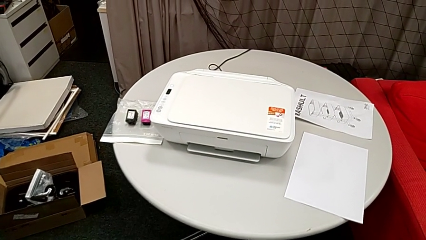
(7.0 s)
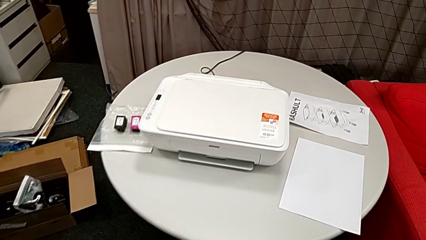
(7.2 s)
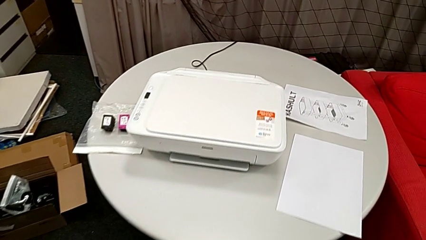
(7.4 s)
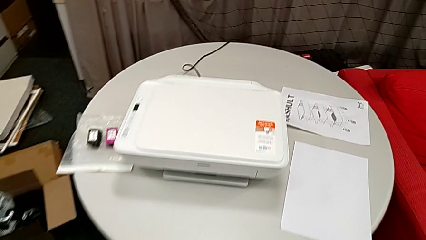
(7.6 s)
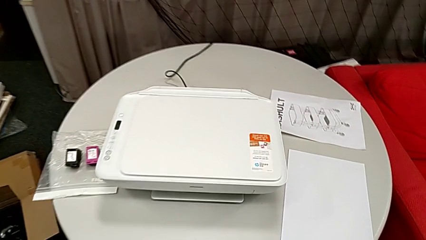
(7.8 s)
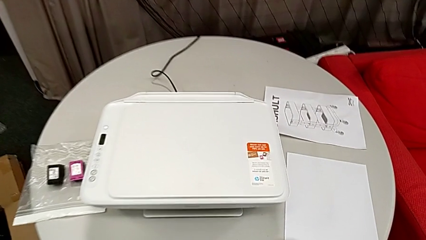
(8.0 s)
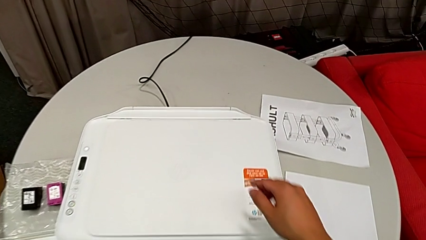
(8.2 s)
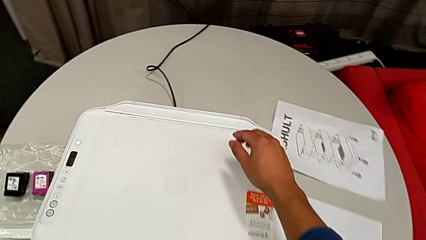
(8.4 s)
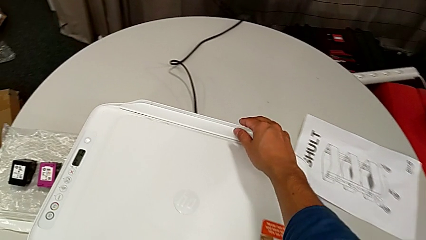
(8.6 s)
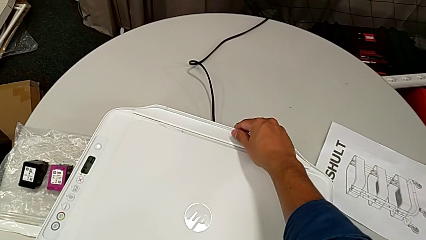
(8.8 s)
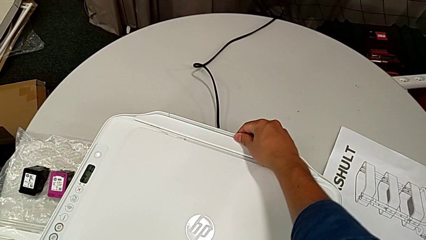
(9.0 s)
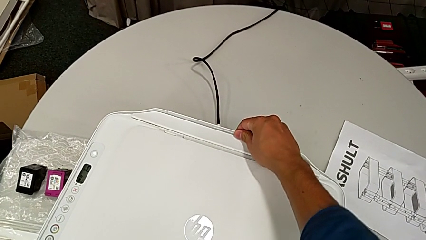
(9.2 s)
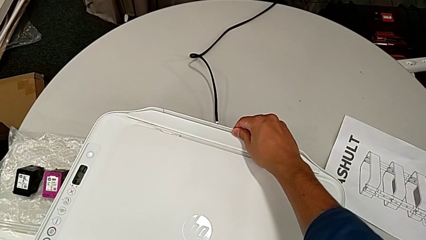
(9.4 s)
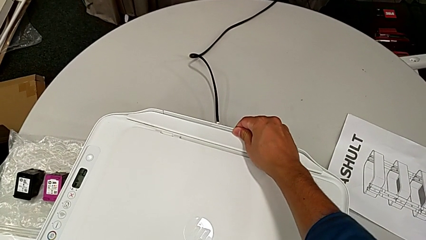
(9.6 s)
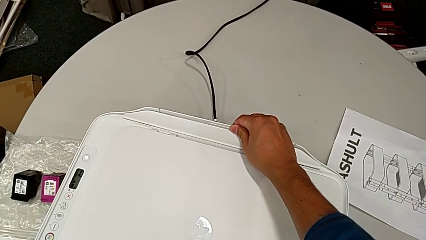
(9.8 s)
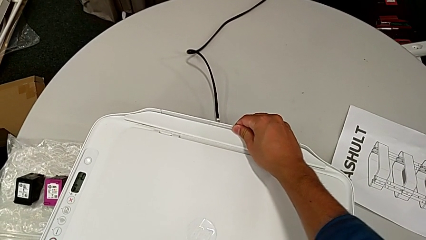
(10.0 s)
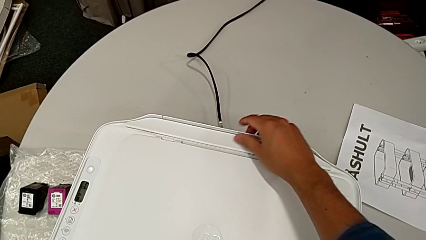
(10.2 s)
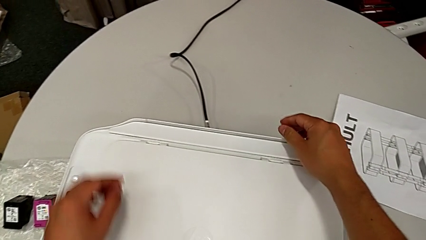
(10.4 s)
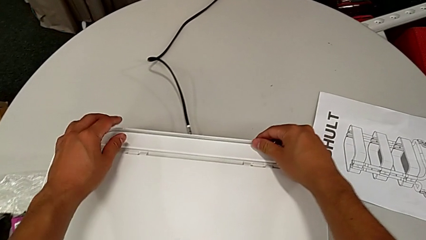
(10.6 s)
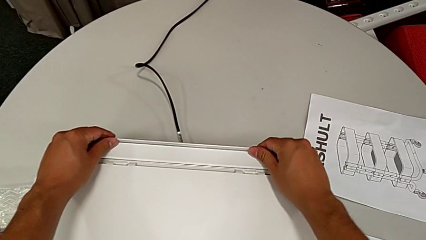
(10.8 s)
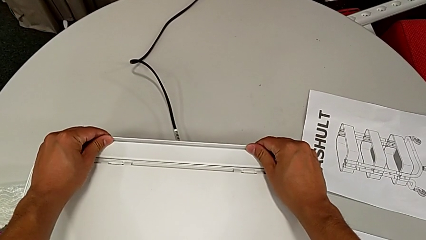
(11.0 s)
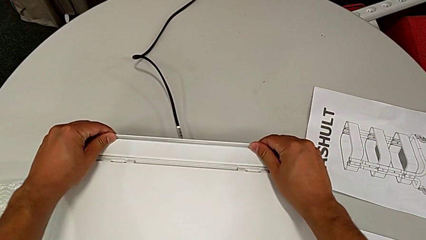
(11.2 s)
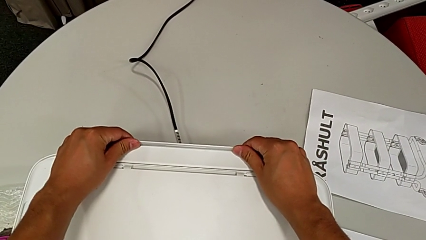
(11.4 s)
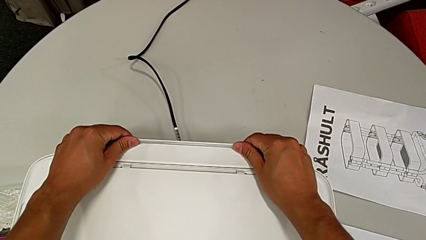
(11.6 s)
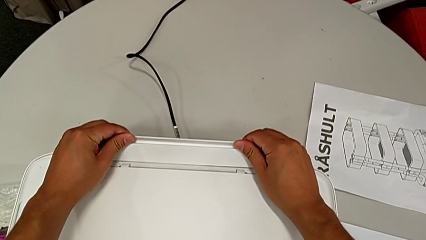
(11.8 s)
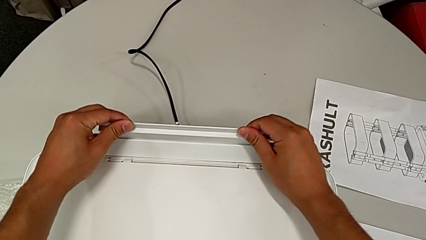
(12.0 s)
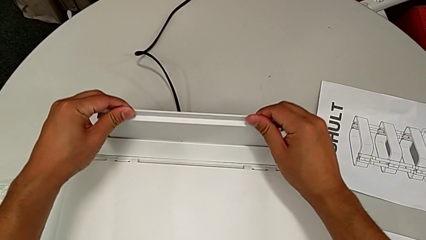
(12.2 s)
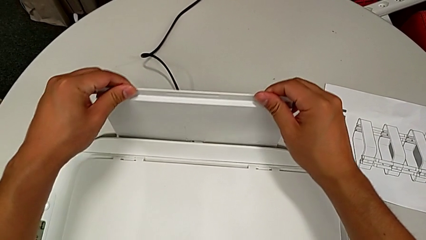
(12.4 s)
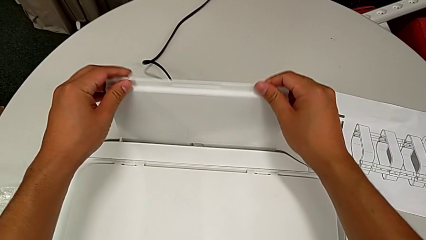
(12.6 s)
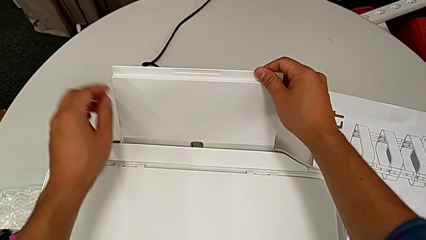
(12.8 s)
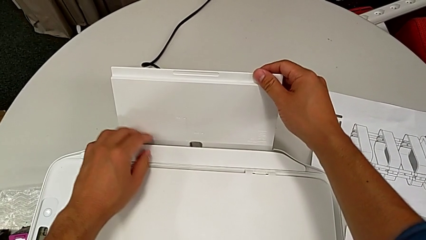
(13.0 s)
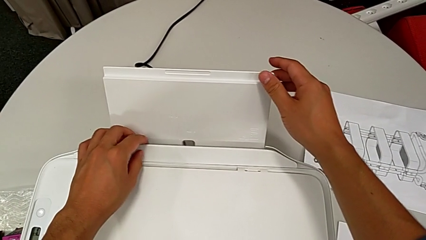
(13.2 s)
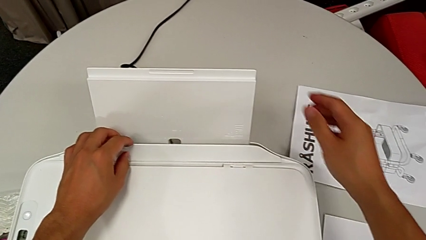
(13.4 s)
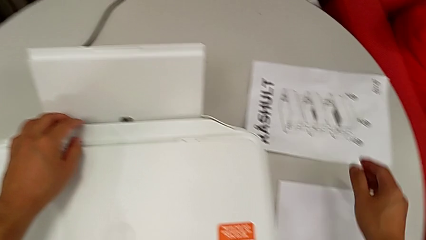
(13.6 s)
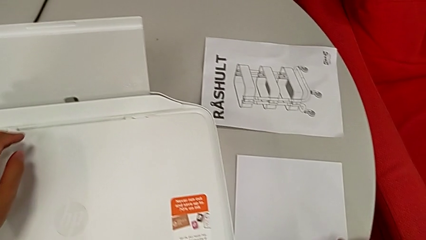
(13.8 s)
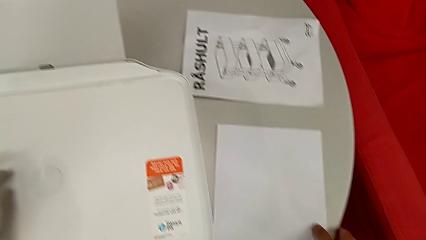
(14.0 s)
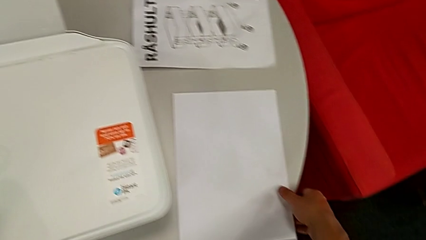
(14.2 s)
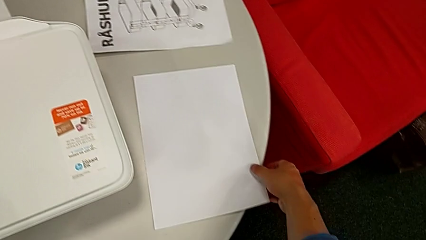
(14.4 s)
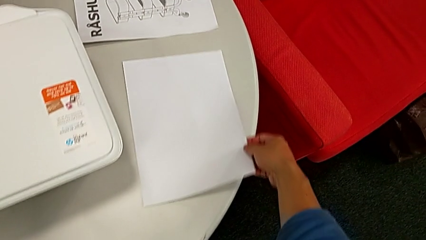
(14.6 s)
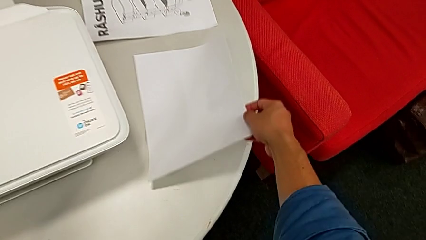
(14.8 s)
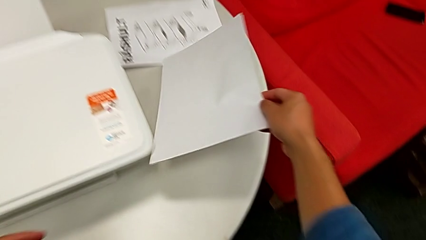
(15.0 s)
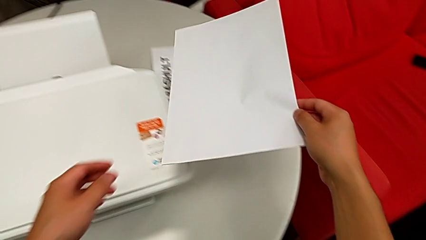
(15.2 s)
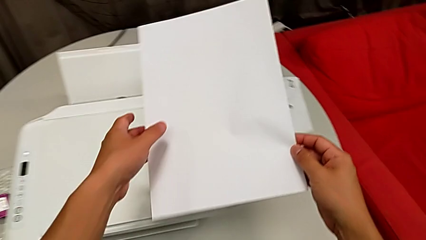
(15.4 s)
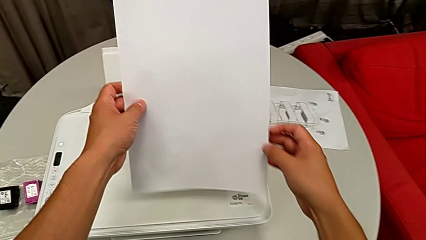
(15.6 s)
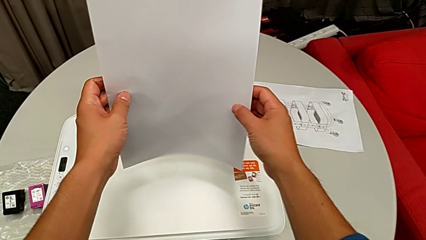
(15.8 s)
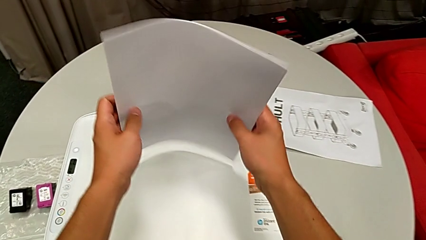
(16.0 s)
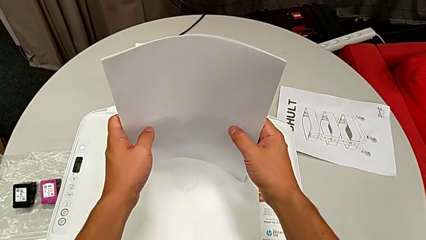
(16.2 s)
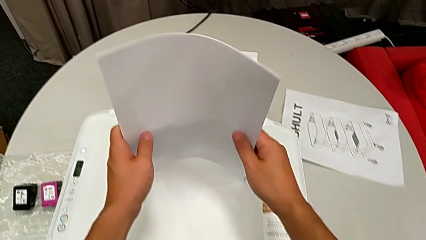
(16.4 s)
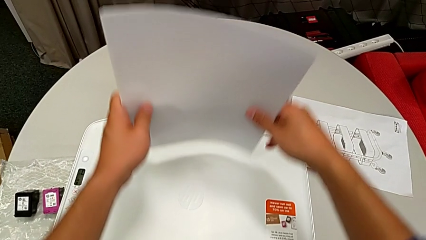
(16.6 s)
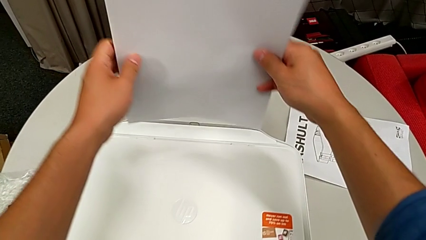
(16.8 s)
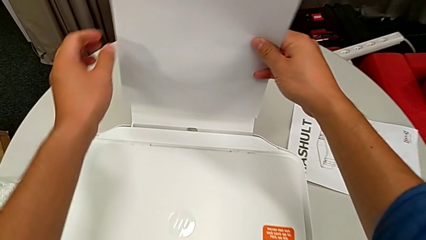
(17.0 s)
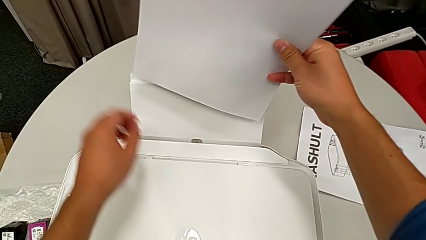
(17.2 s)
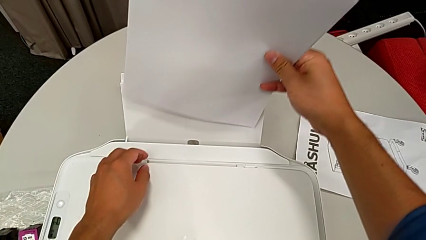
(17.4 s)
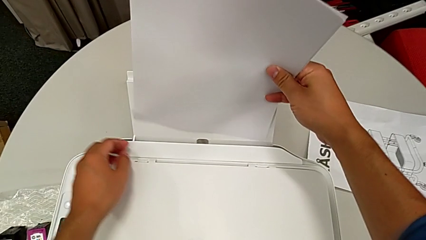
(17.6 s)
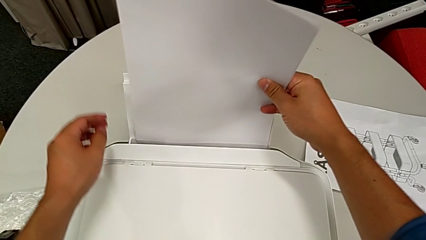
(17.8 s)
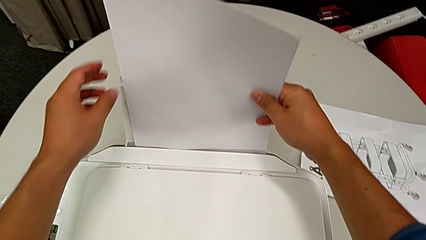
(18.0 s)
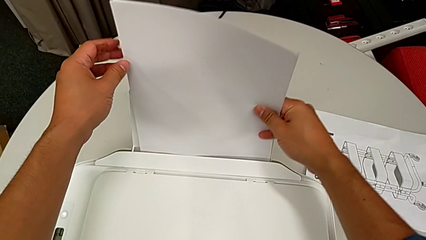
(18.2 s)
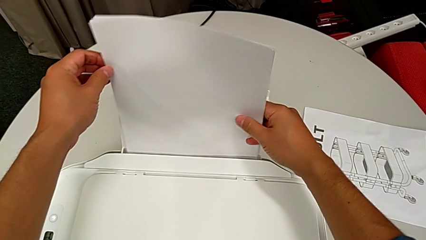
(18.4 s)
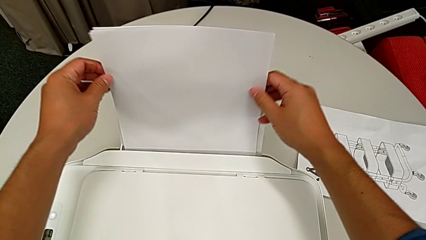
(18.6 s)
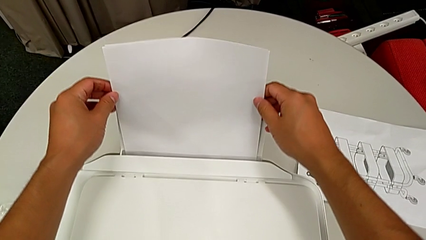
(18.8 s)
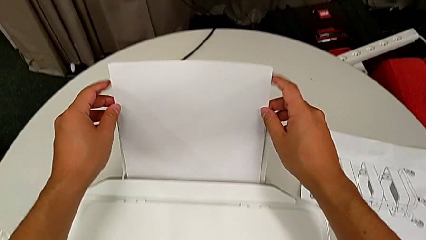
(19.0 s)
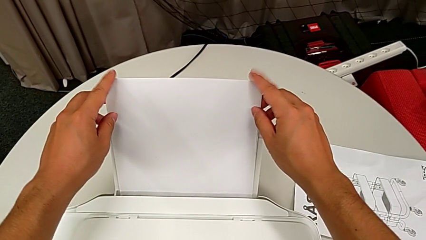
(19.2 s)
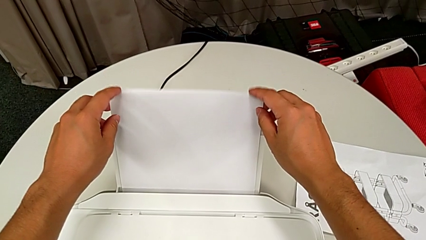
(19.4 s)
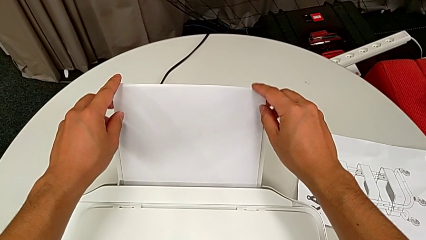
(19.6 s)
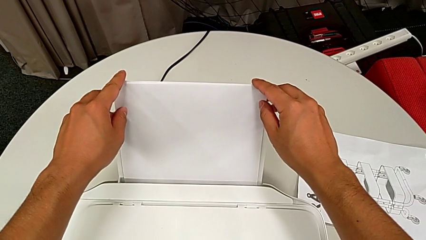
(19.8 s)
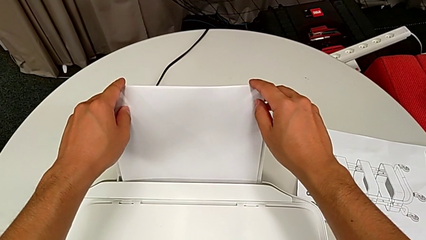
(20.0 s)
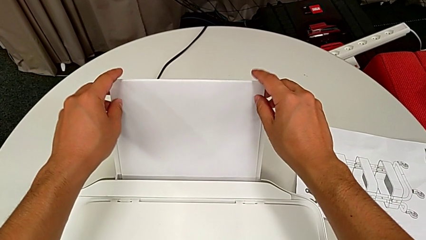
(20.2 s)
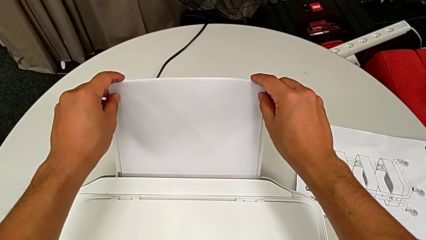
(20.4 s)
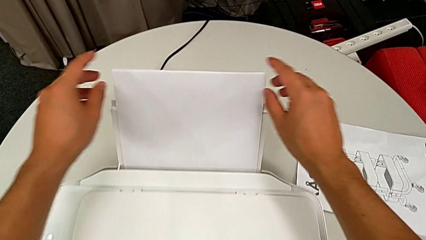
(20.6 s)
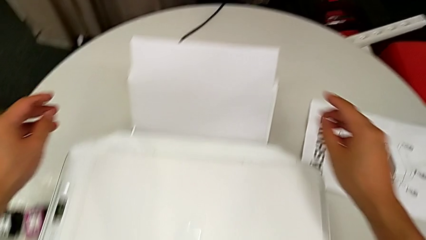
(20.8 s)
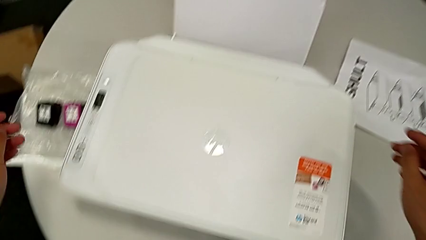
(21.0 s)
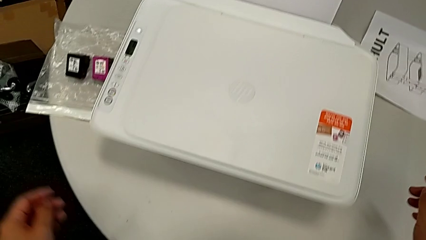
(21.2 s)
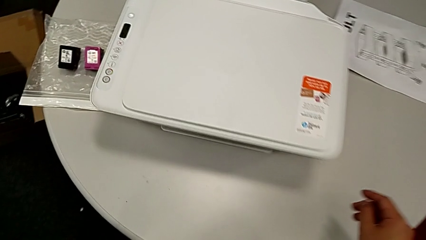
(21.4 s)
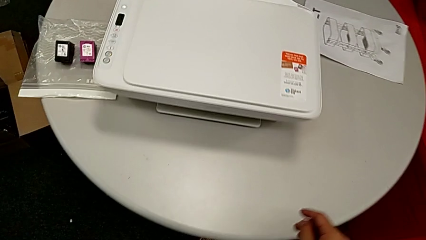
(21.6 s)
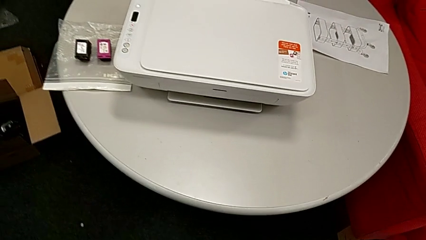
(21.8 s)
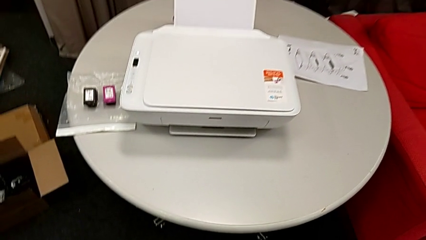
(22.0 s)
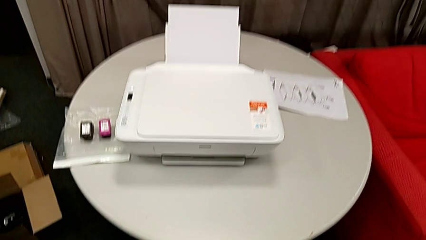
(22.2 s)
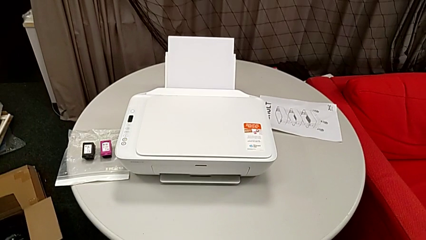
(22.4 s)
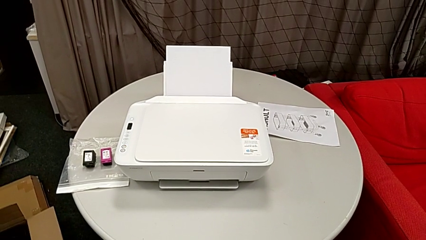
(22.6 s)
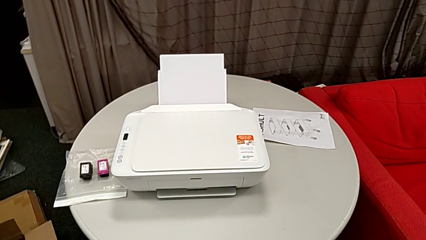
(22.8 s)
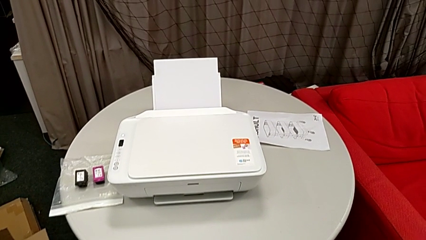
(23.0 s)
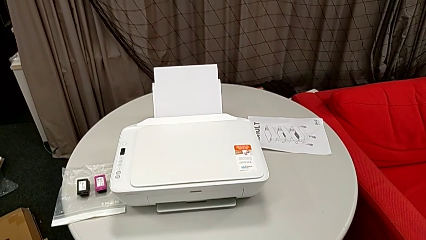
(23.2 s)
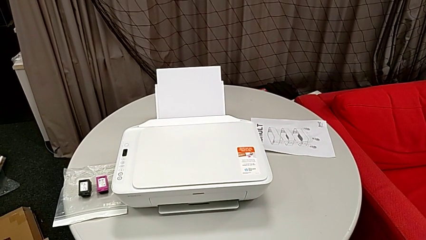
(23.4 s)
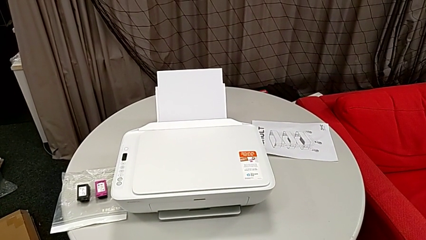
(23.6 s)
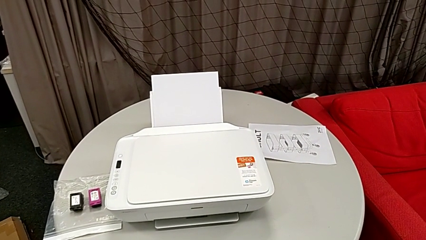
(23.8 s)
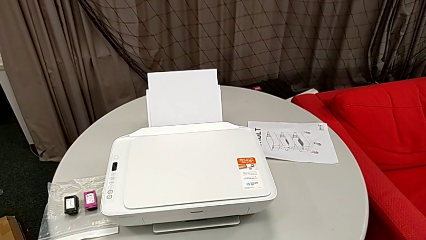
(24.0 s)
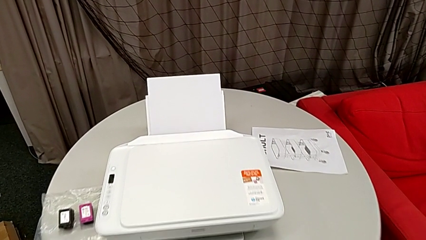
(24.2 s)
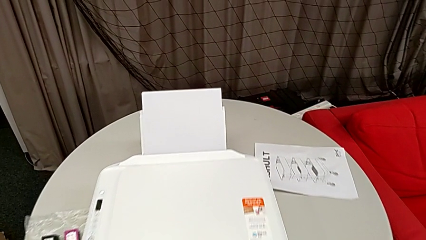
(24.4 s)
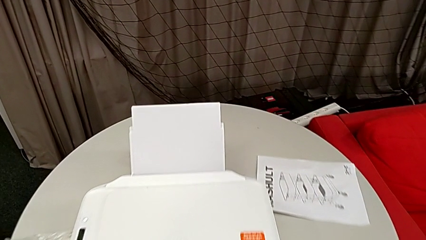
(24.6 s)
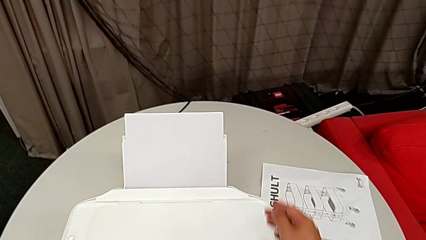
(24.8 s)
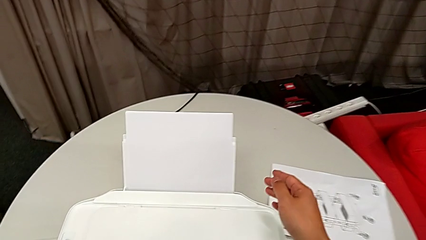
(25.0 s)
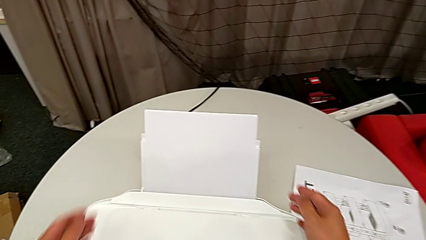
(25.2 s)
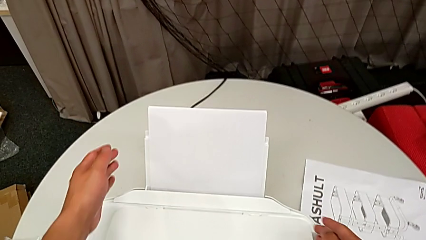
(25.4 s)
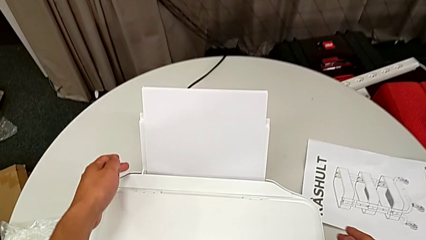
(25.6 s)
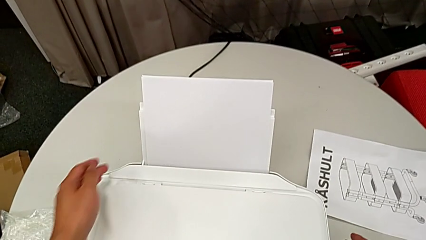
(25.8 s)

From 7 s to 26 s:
The camera wearer is loading a stack of papers into the printer. They pull the paper tray, grab the paper stack, align it and insert it.
